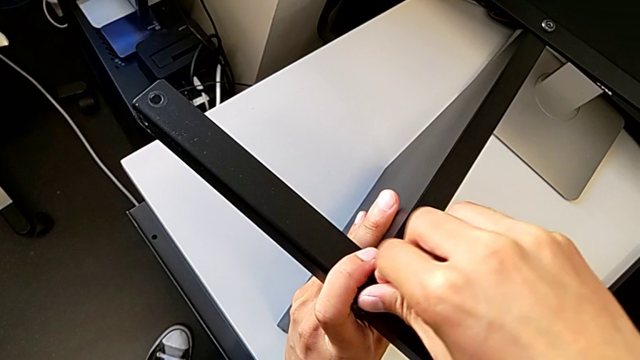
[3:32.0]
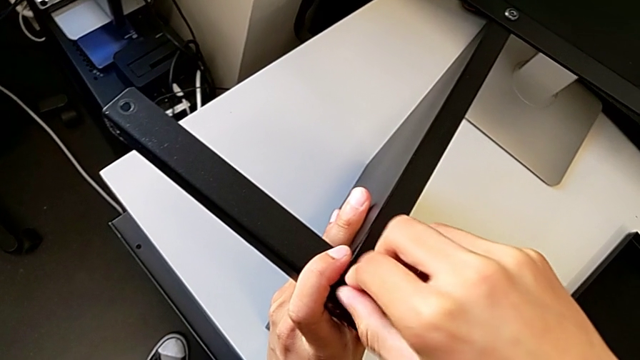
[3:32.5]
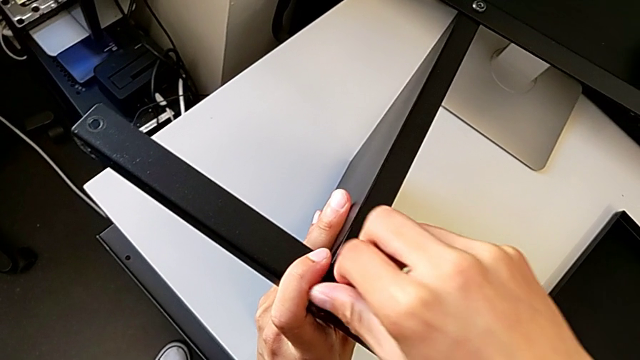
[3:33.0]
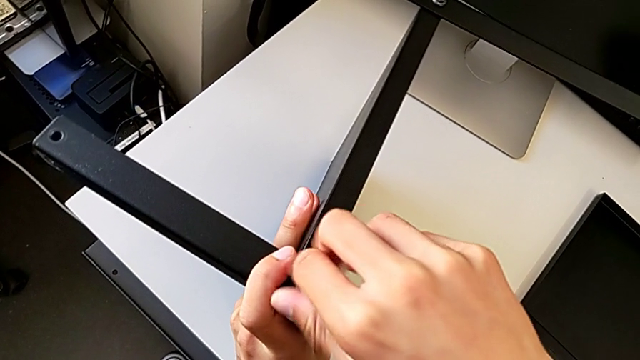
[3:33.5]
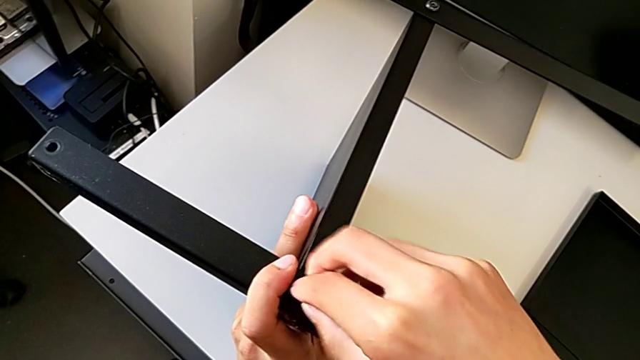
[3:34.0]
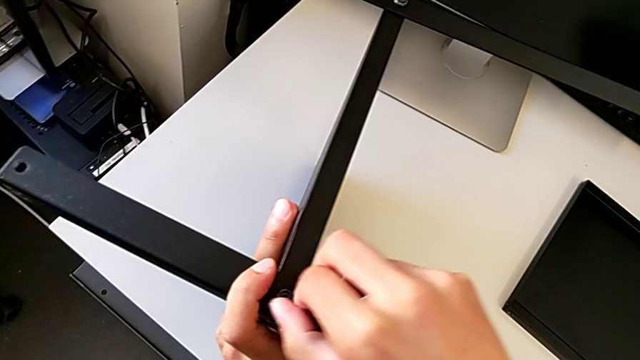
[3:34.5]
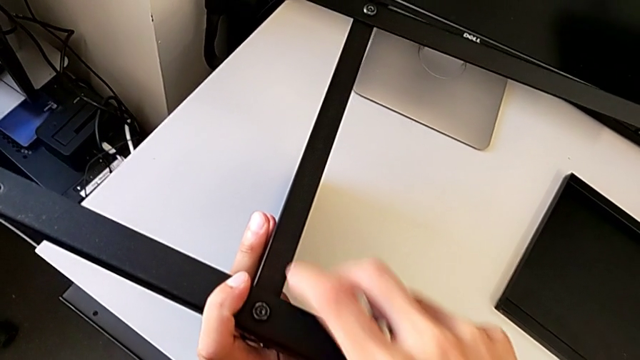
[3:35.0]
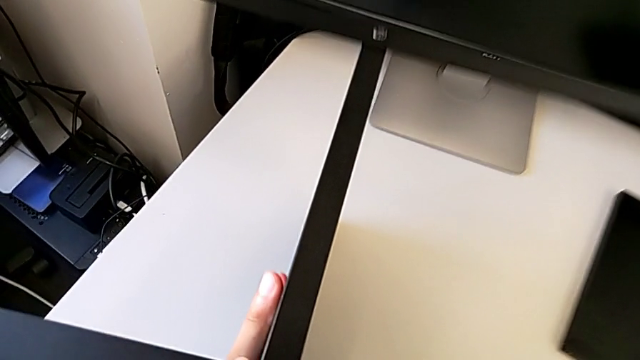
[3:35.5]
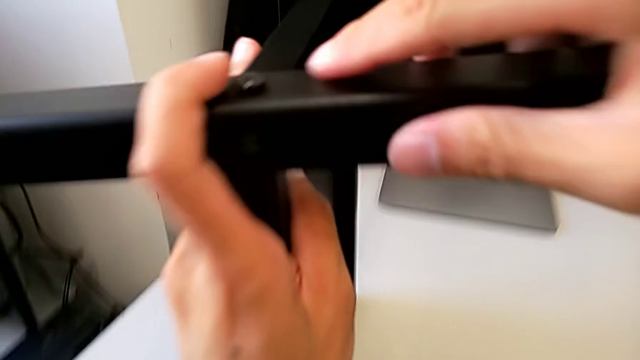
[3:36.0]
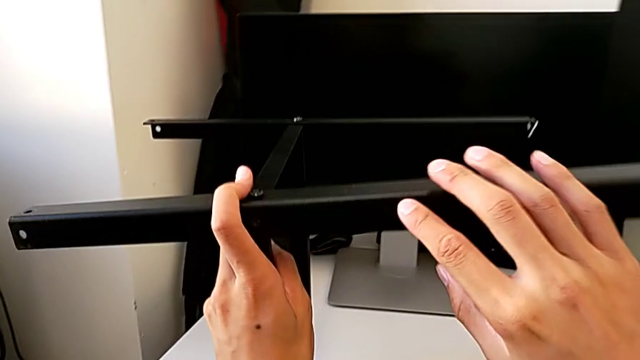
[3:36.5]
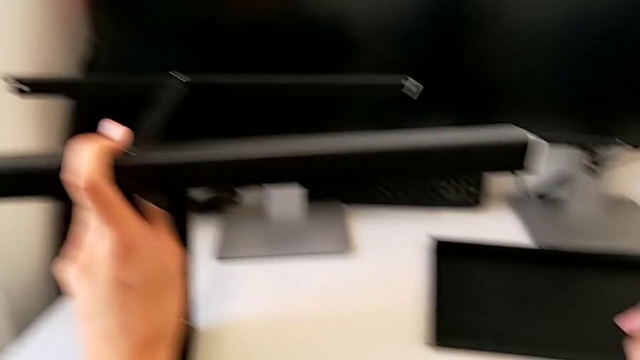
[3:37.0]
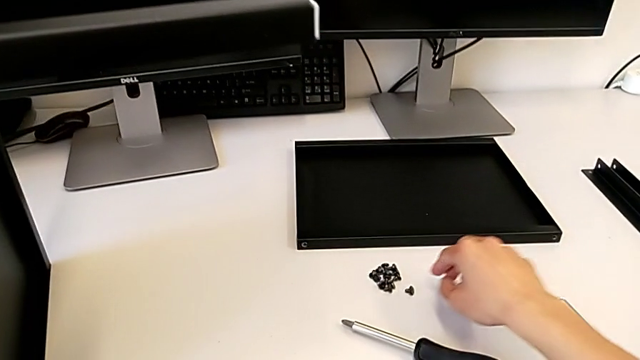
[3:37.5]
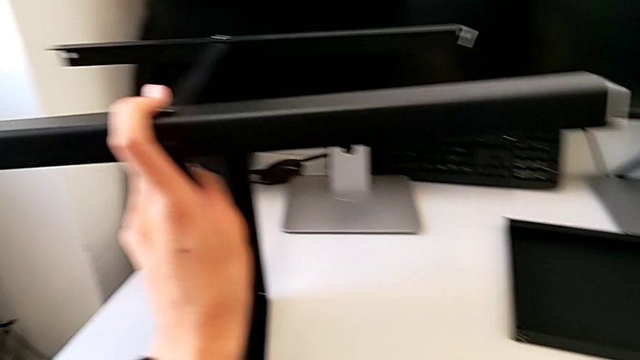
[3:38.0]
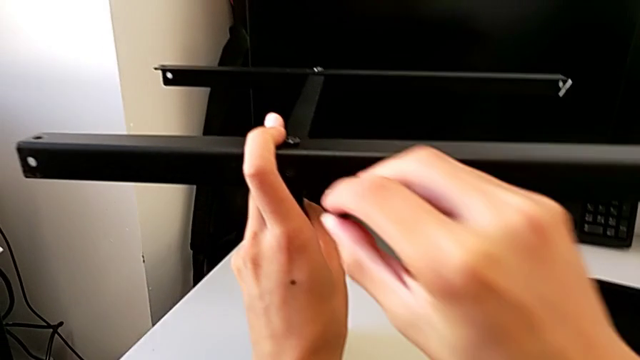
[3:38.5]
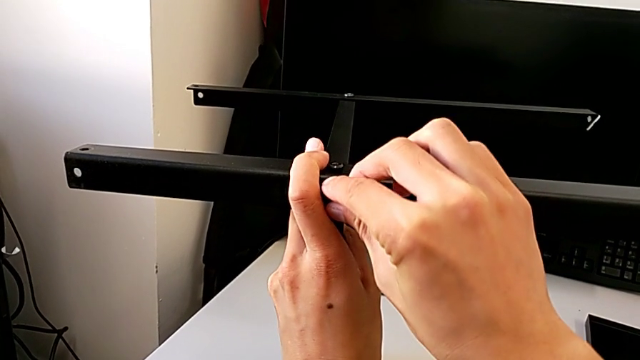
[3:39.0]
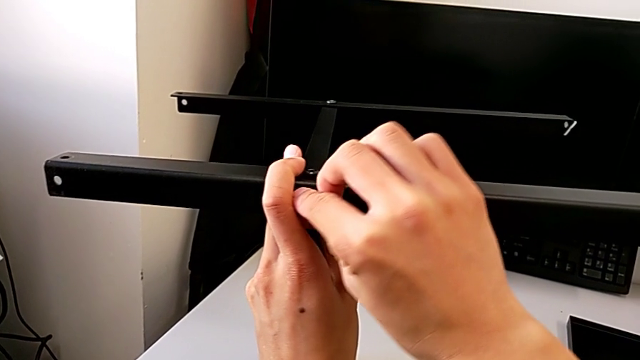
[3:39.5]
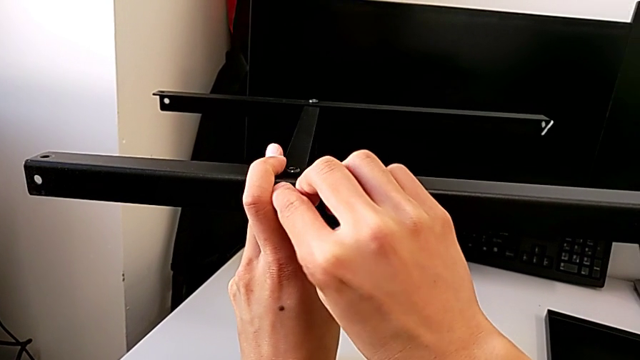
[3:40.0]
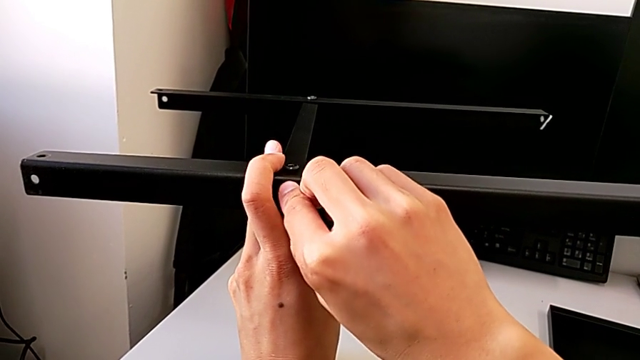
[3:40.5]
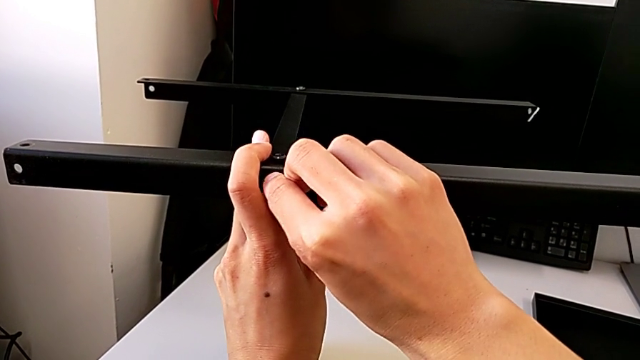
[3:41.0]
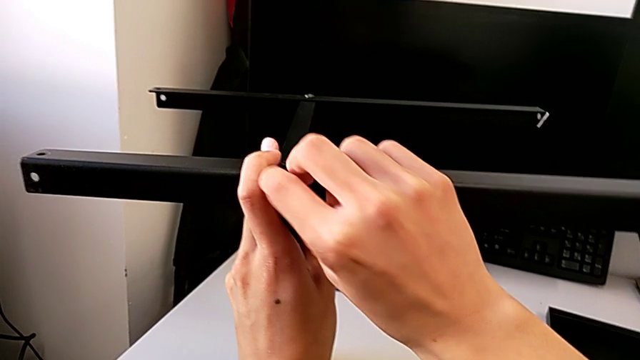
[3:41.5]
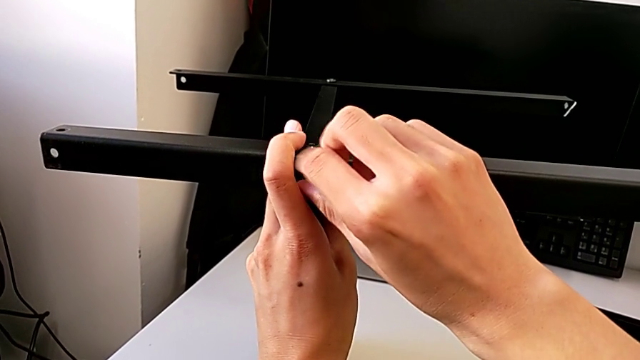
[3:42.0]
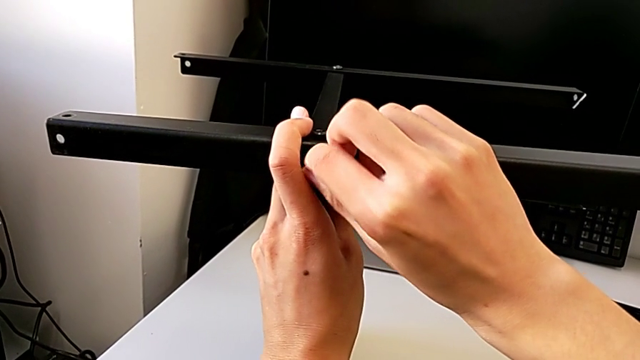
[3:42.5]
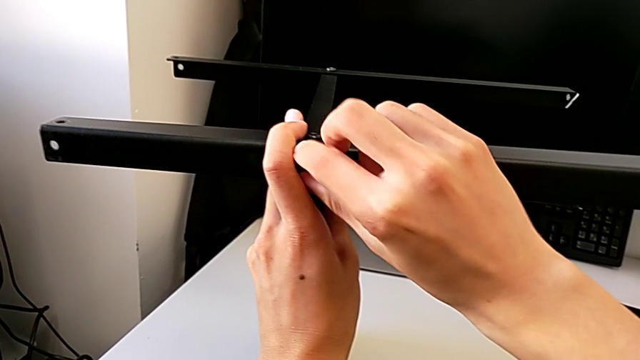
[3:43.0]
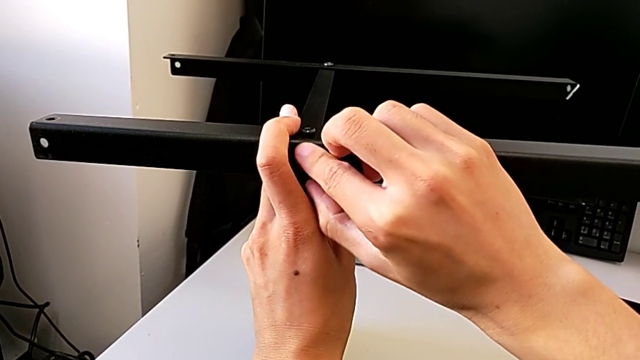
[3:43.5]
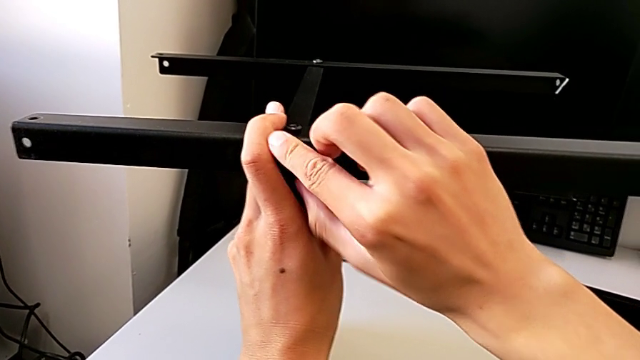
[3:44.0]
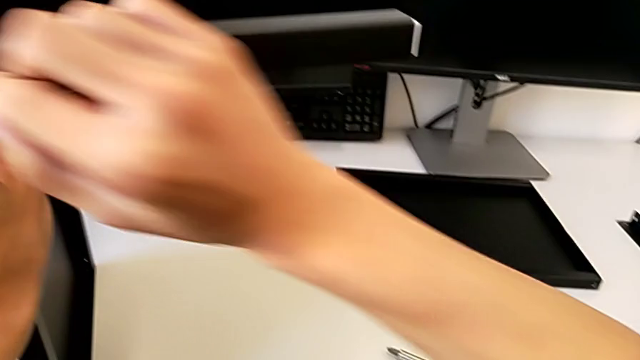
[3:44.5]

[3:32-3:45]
The camera wearer is assembling the second leg with the shelf of the table. They keep screwing the hex socket head and assemble the leg.

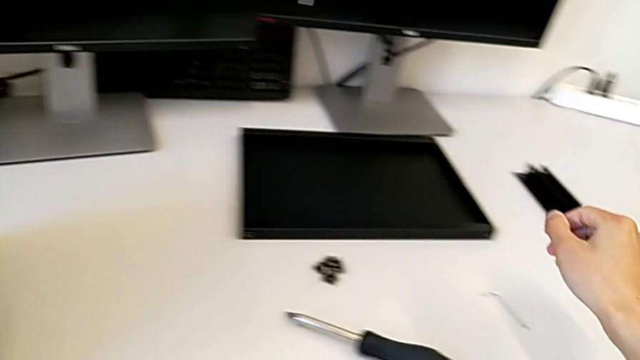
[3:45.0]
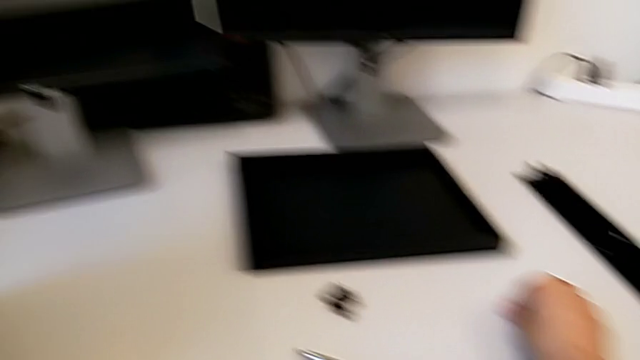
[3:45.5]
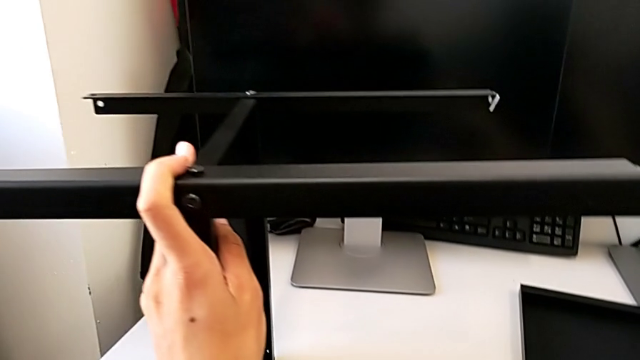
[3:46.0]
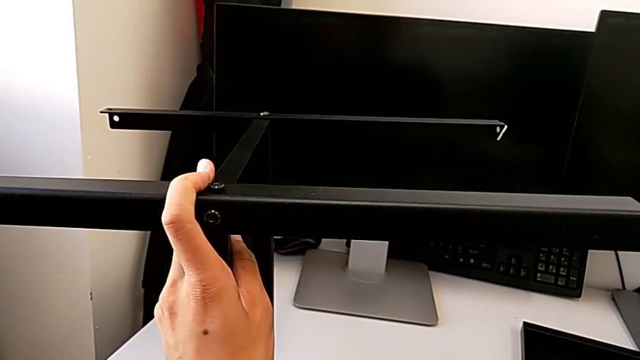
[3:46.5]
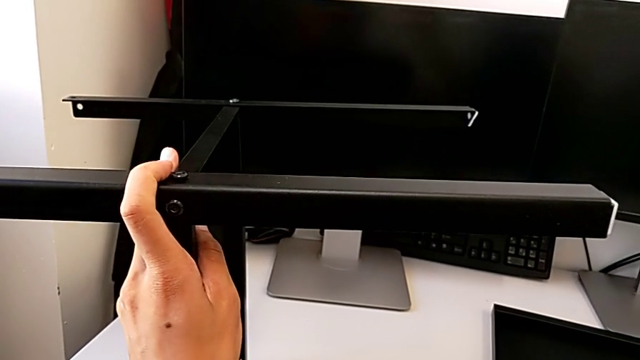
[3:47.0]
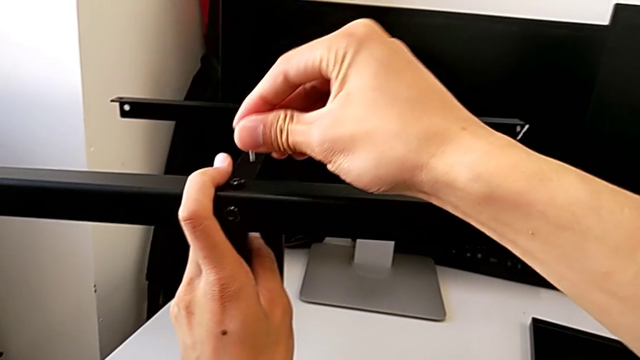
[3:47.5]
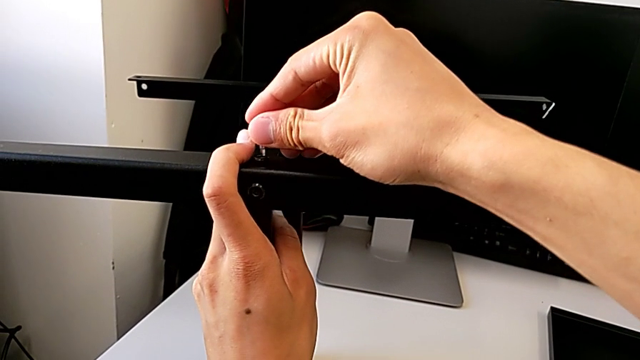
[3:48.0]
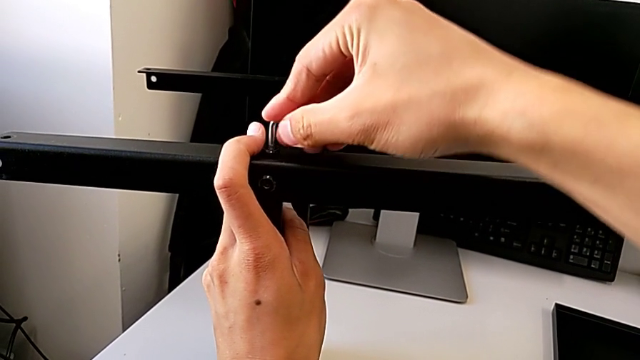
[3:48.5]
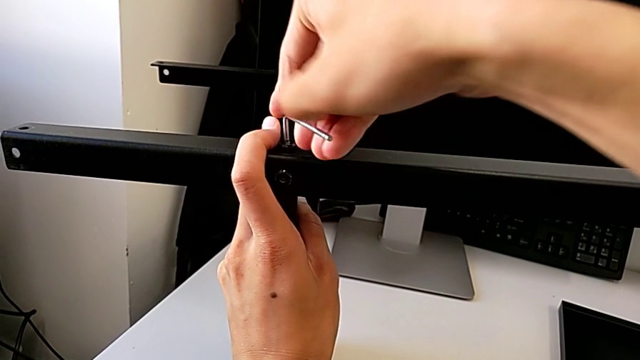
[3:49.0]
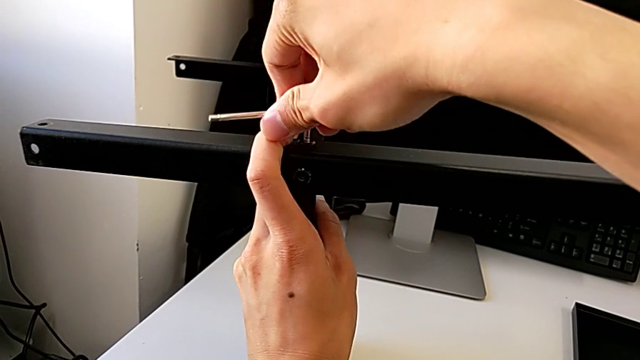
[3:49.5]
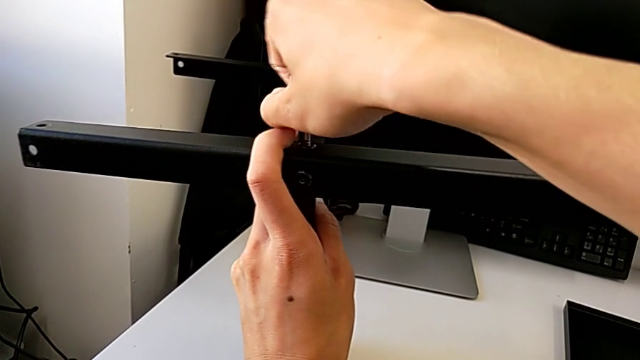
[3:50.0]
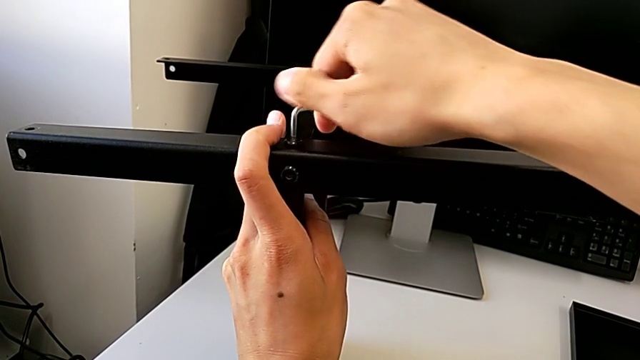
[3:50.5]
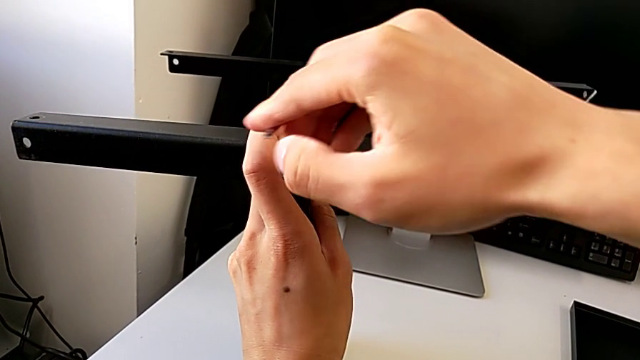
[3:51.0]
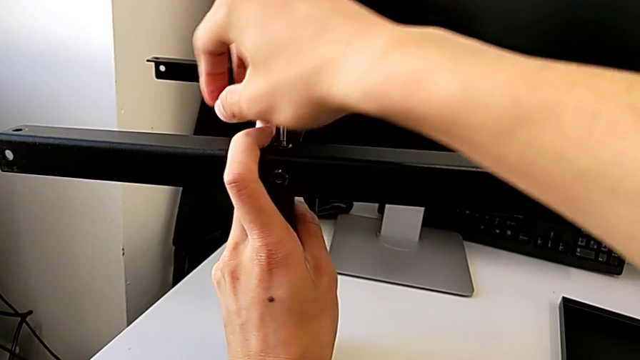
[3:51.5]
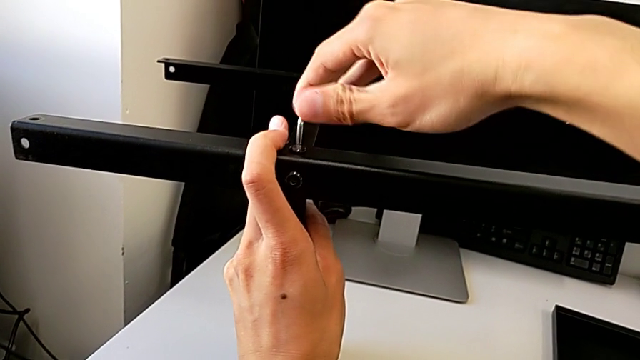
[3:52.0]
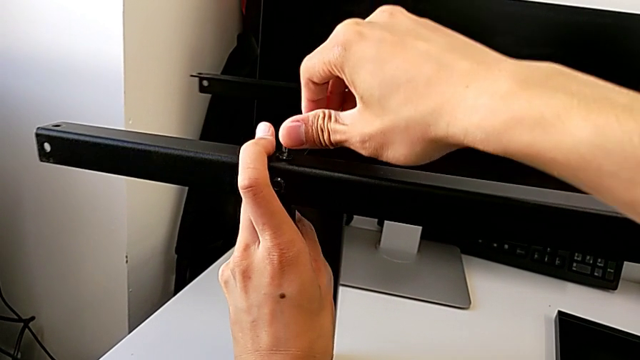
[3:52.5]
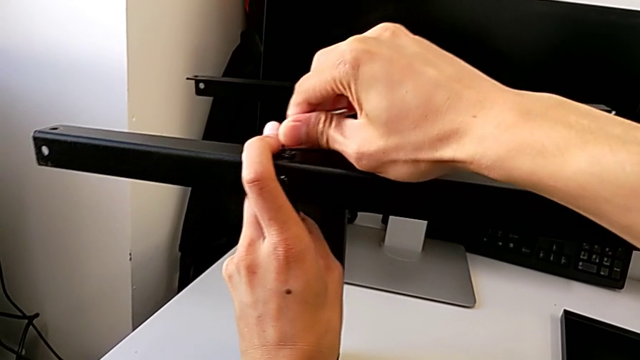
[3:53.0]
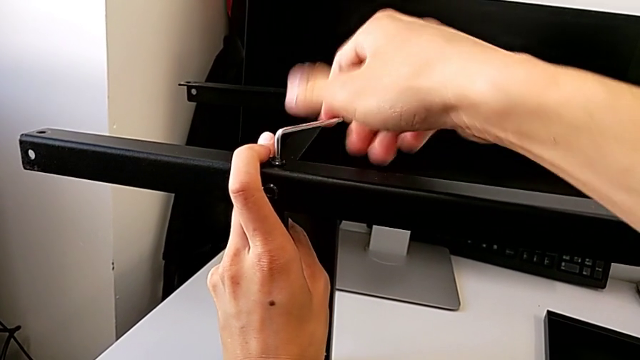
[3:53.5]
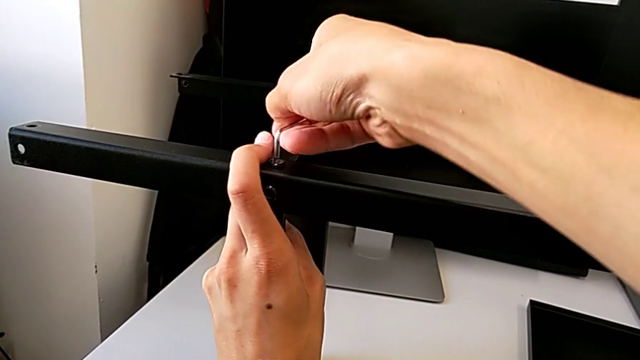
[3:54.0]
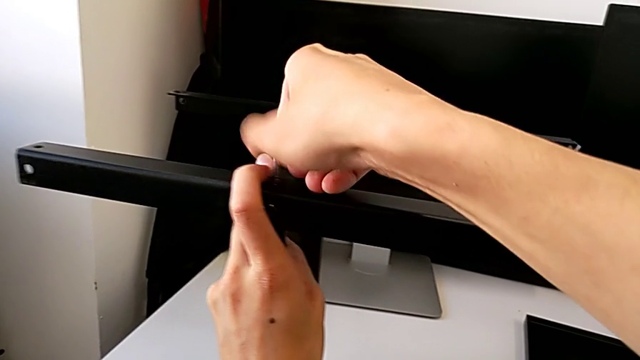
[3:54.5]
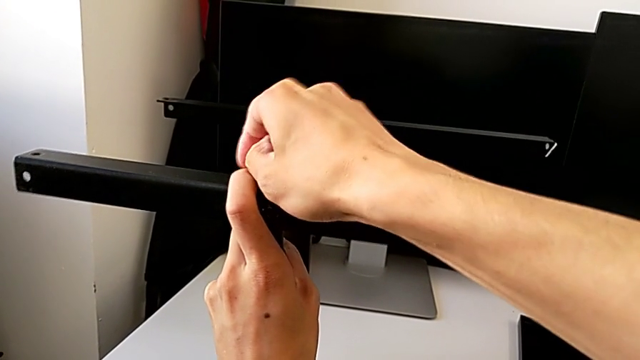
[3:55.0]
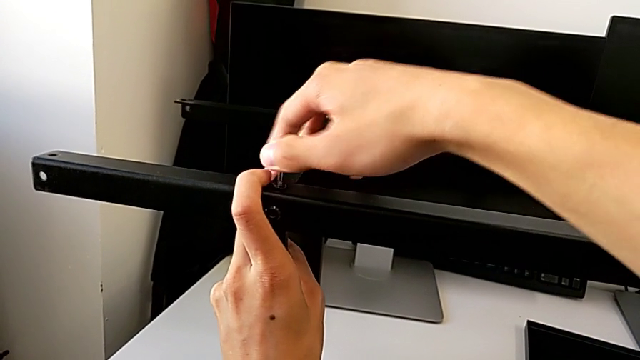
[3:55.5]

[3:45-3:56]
The camera wearer is assembling the second leg with the shelf of the table. They lift the Allen wrench and begin to screw the first hex socket head.
